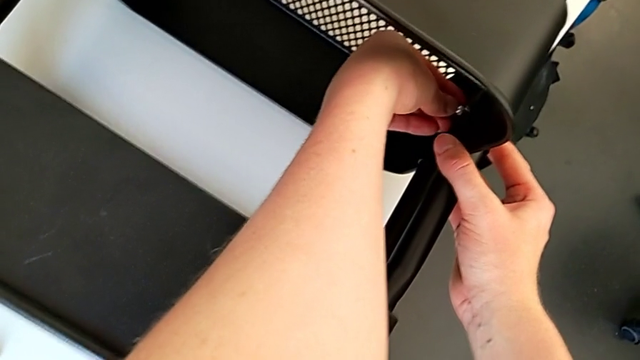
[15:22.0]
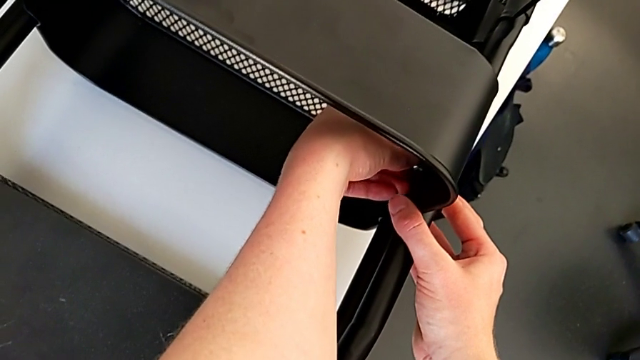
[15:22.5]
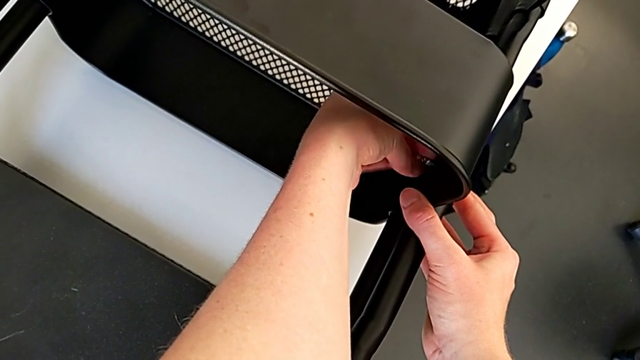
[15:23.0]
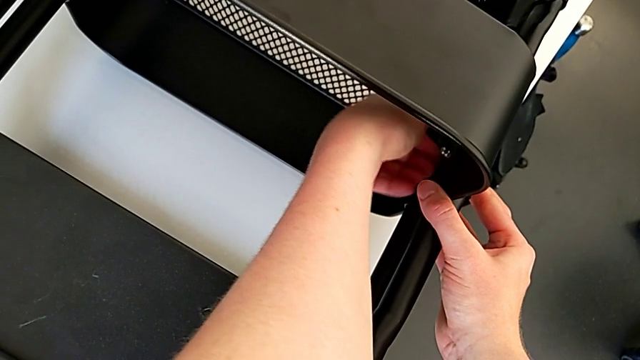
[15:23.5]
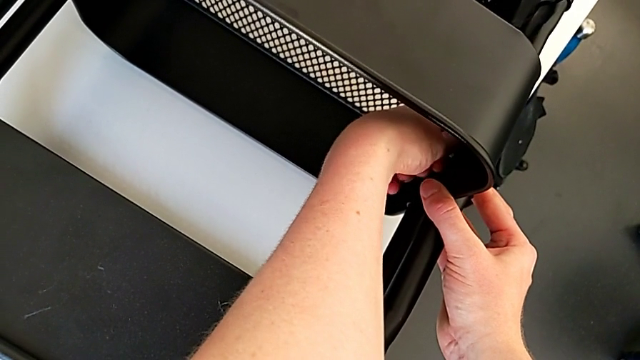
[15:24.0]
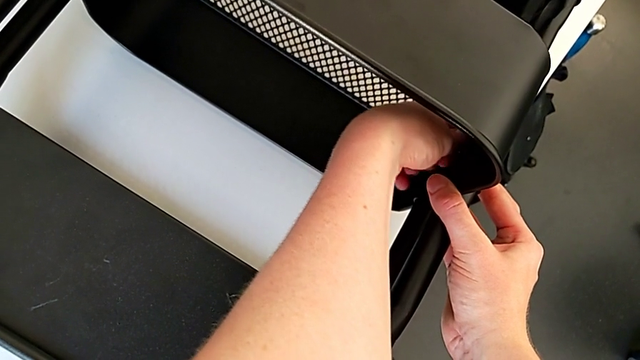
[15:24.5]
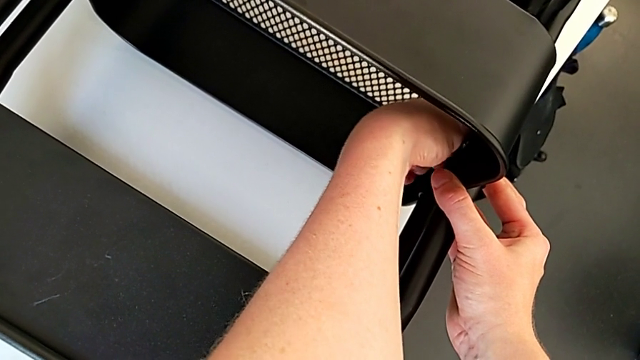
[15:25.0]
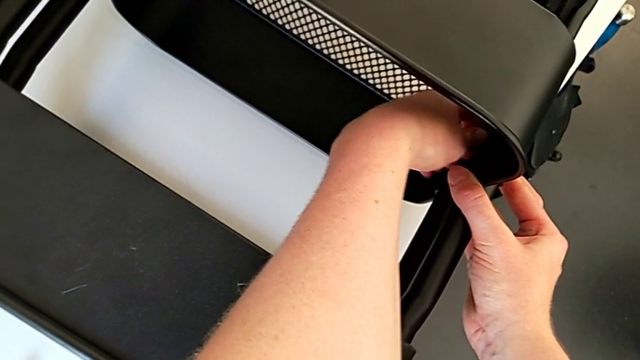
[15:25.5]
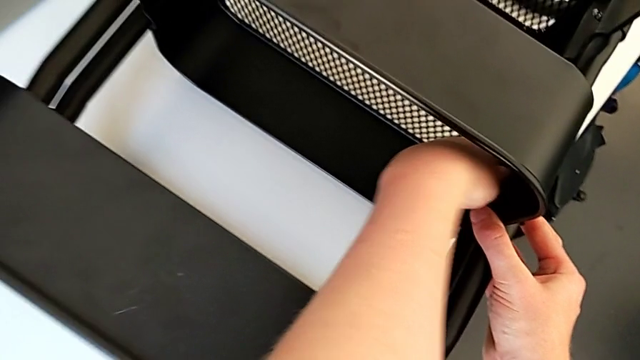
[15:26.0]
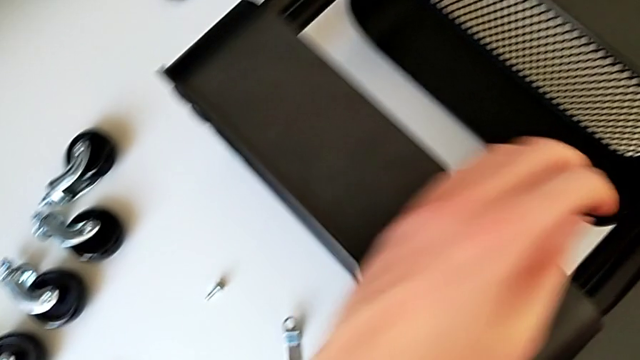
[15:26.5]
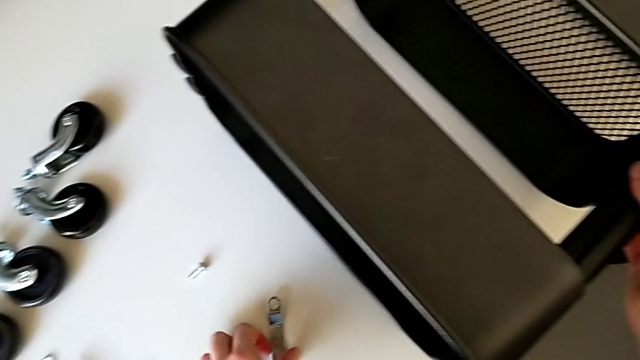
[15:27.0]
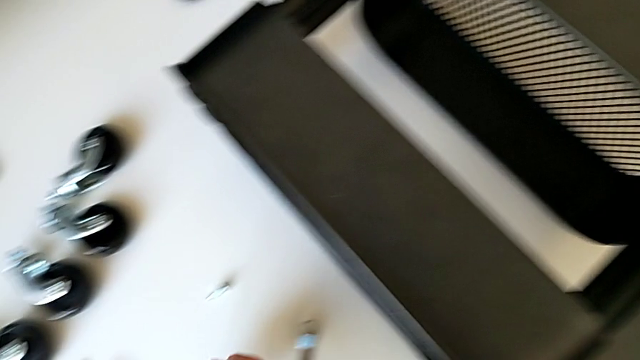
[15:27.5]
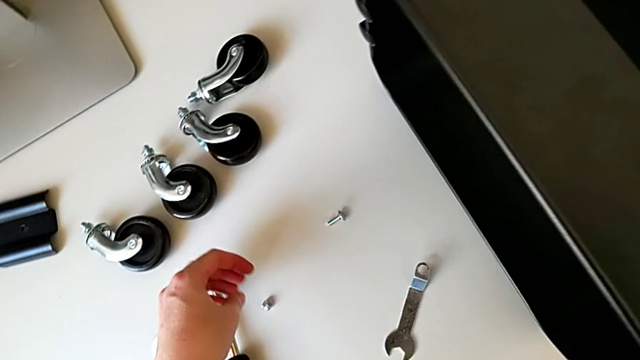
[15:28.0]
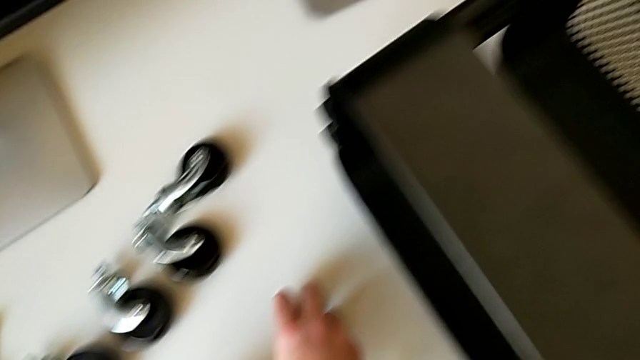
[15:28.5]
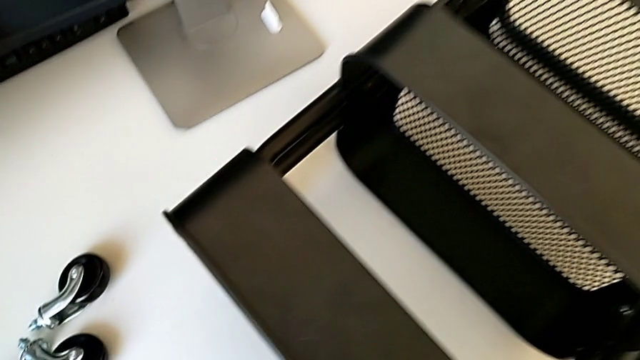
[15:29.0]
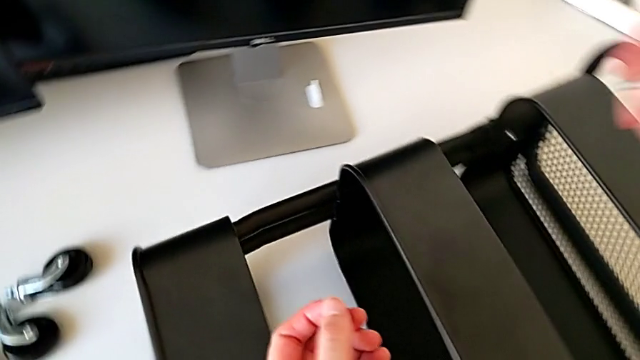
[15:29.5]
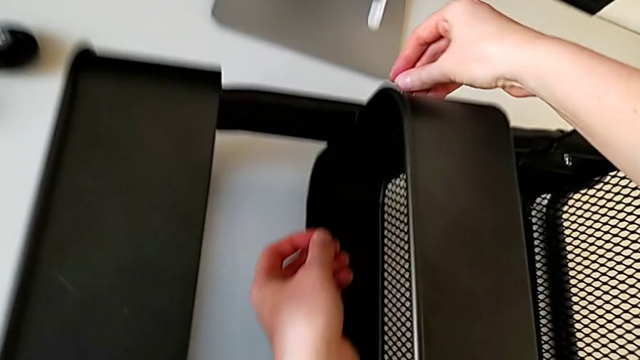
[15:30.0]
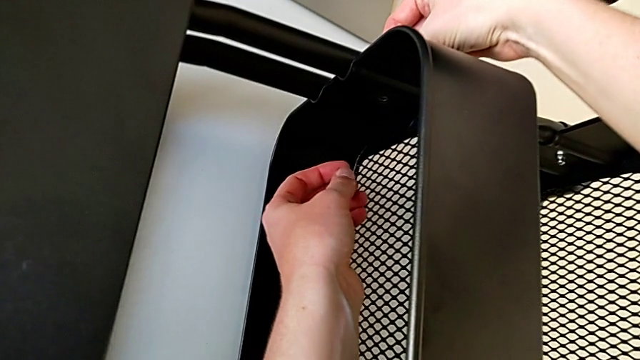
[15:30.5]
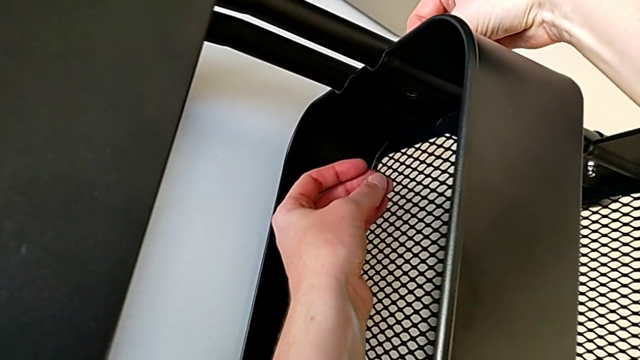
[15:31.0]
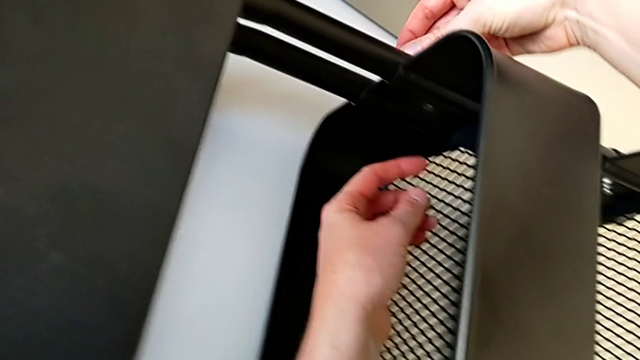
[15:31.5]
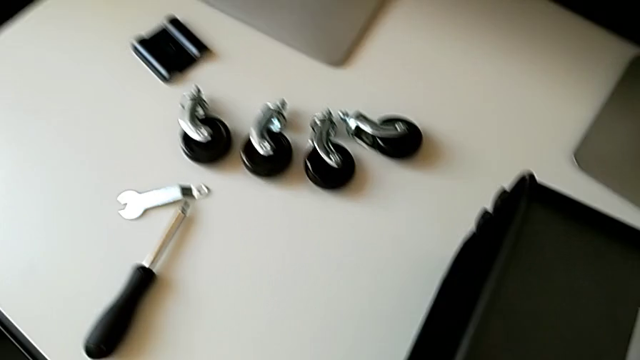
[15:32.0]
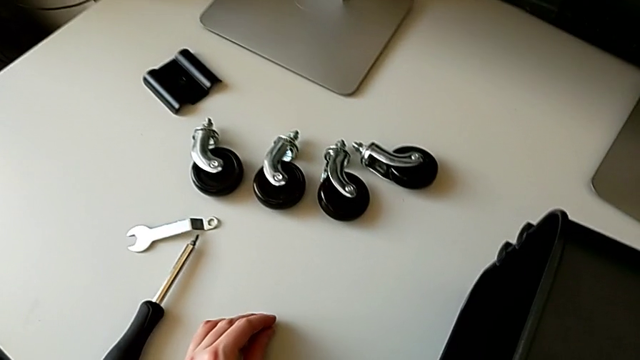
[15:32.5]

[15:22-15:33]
The camera wearer is screwing the third bracket into place. They screw the hexagon cap nut, approach the bolt, grab it, insert it, withdraw it and place it.

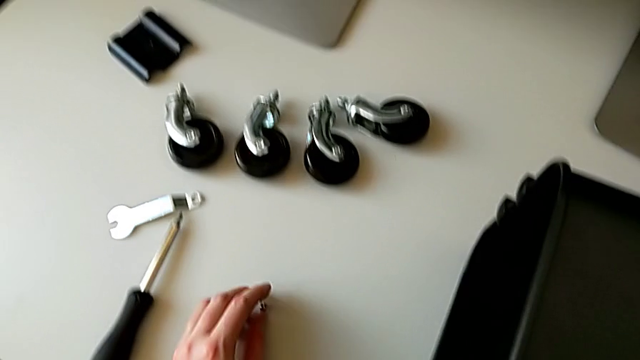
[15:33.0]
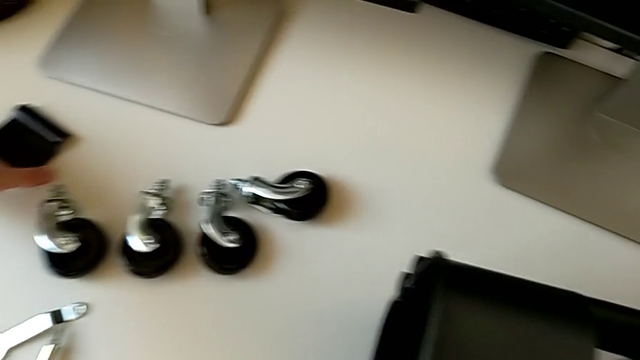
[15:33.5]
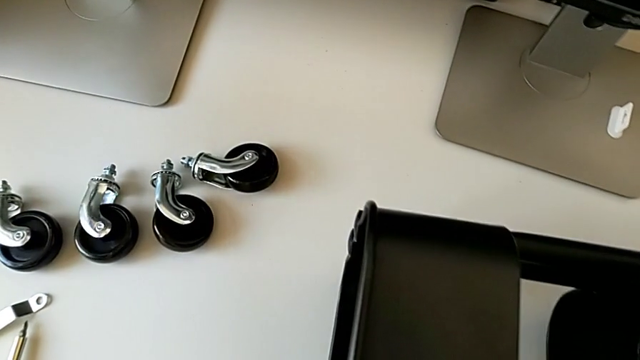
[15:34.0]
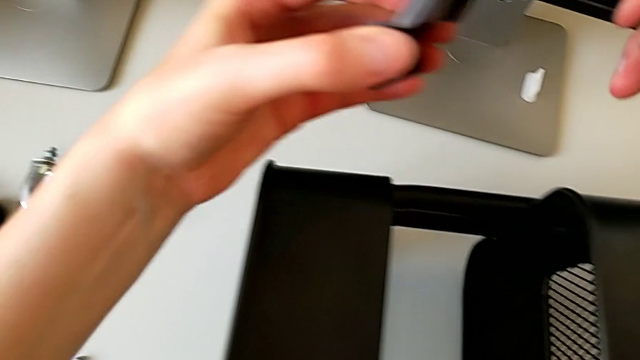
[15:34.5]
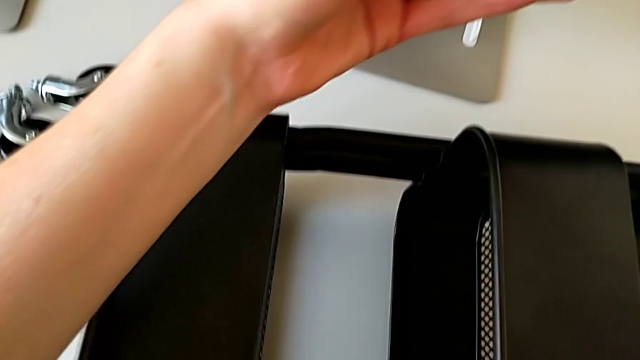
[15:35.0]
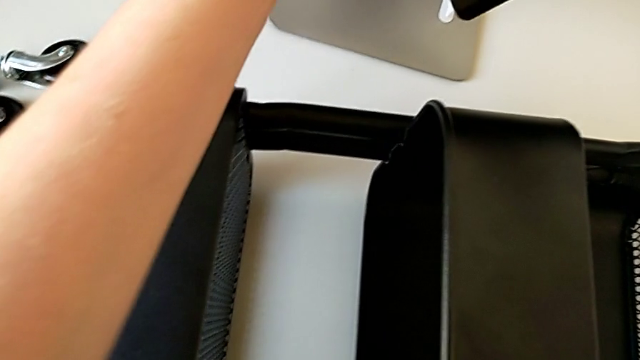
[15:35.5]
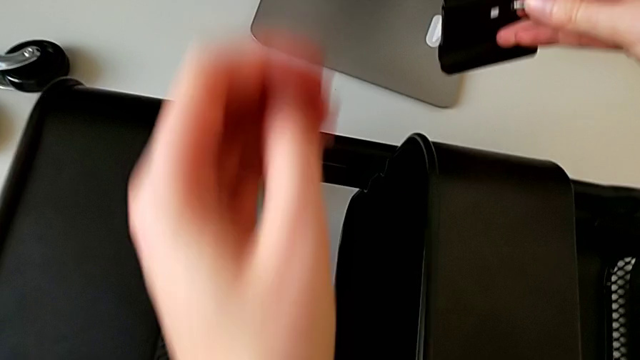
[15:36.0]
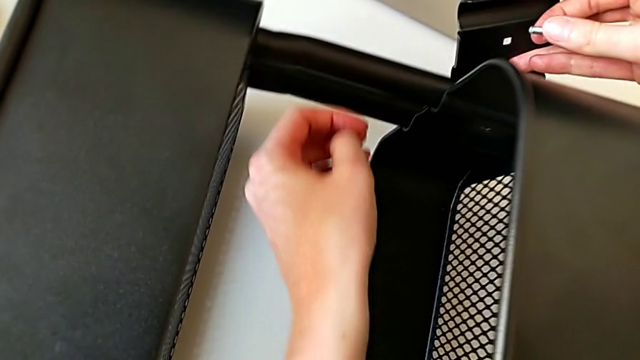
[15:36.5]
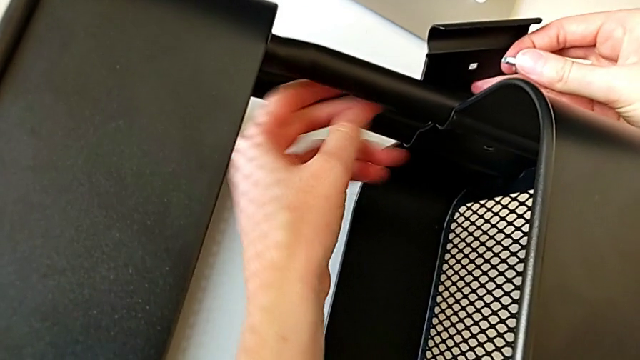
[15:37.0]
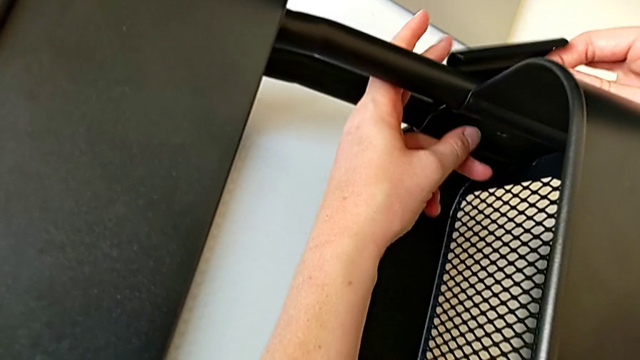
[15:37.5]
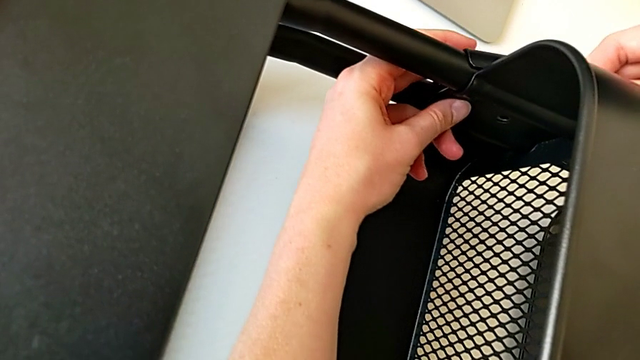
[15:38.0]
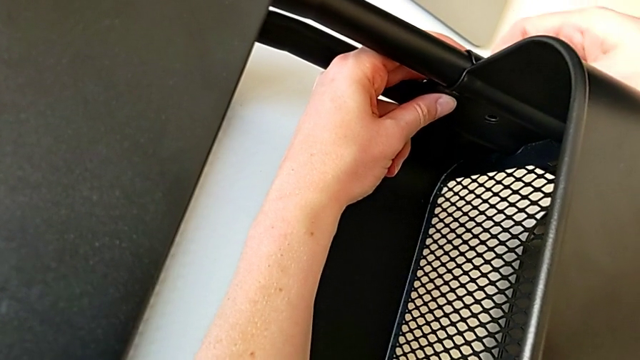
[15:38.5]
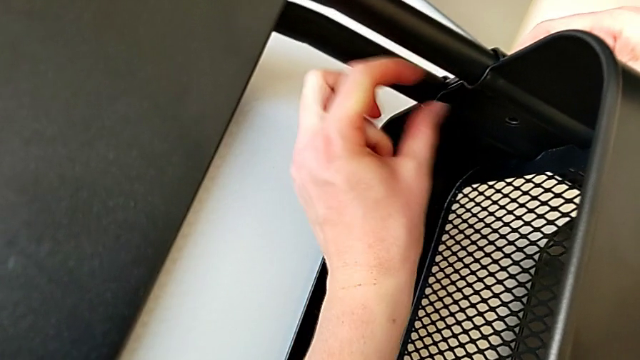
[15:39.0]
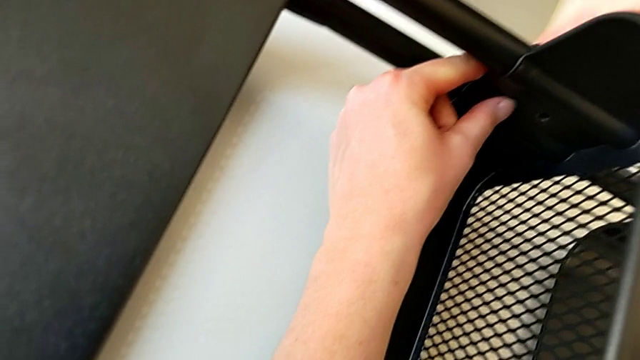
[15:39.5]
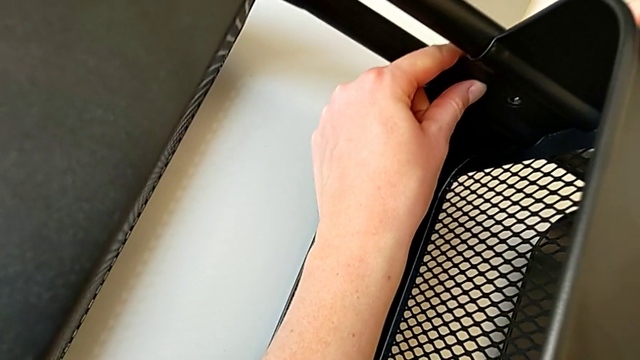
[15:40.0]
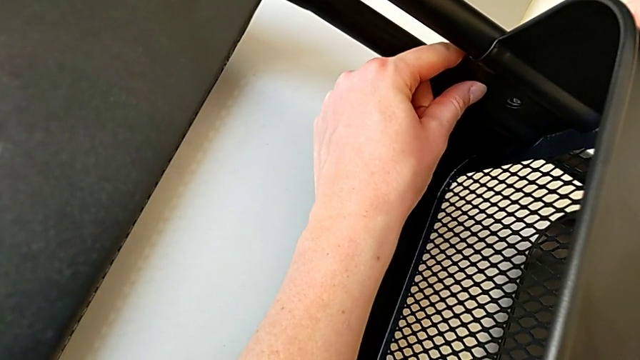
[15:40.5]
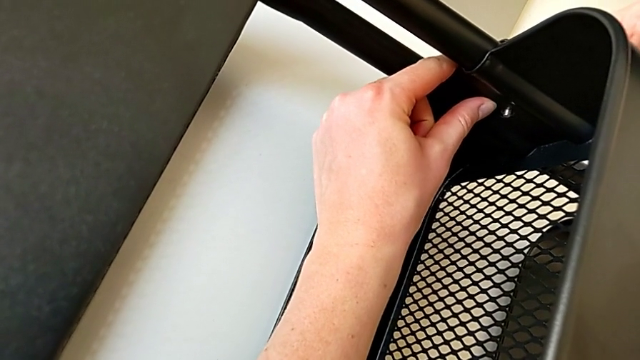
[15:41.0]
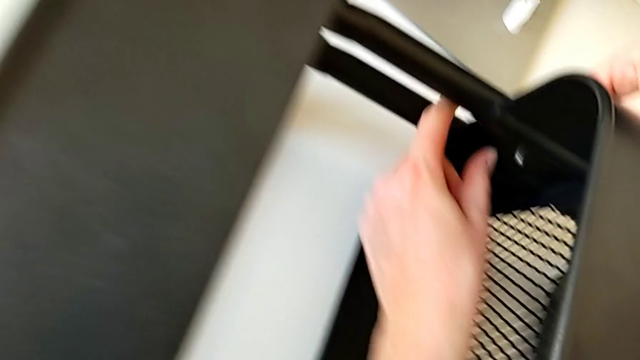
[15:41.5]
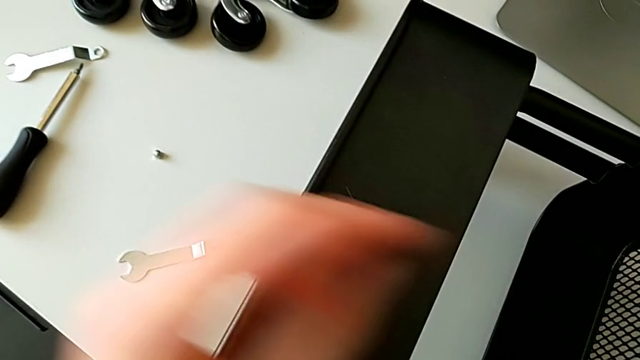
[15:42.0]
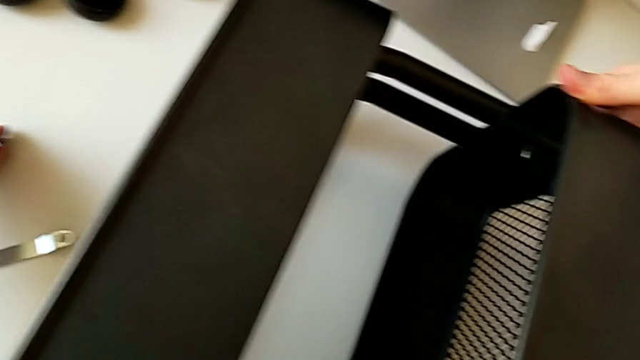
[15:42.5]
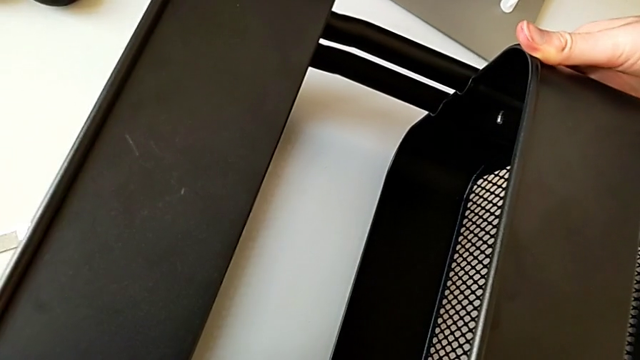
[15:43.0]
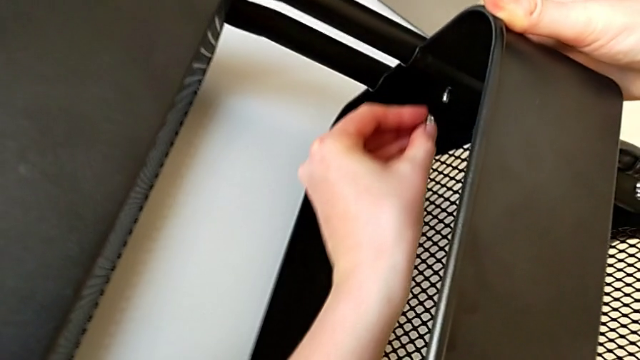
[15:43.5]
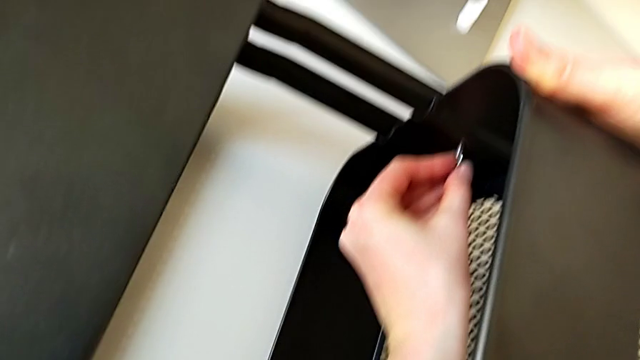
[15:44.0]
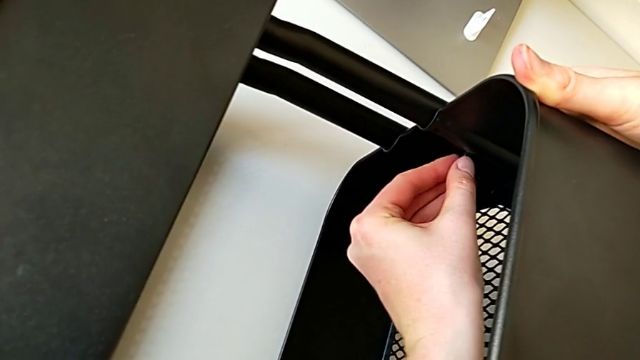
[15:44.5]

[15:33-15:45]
The camera wearer is screwing the third bracket into place. They grab the bracket twice, assemble it, align it, insert the bolt, grab the hexagon cap nut and insert it.
